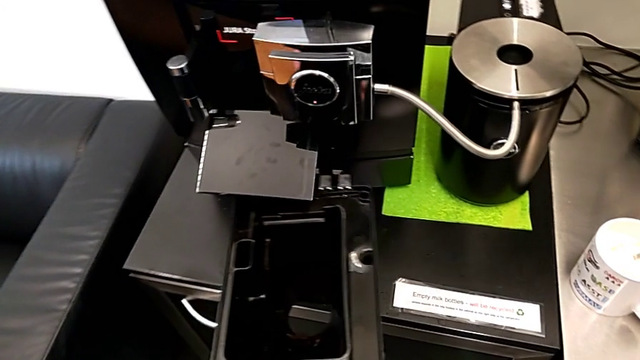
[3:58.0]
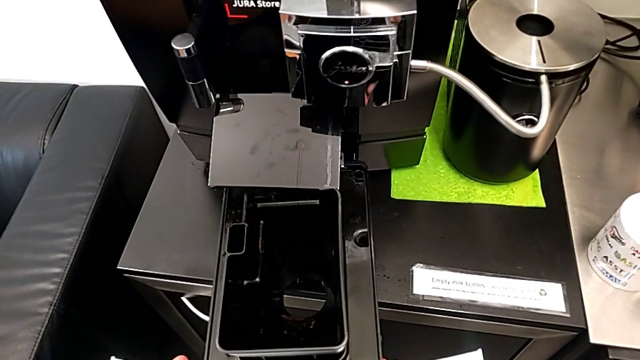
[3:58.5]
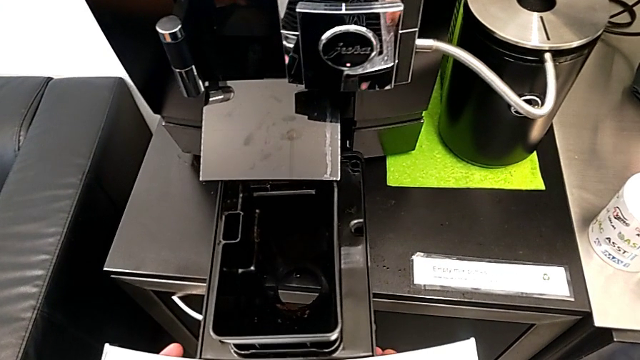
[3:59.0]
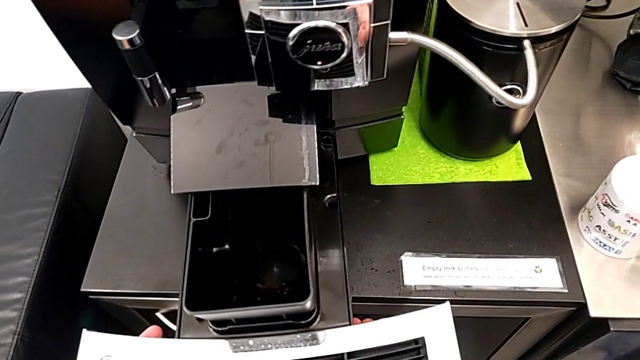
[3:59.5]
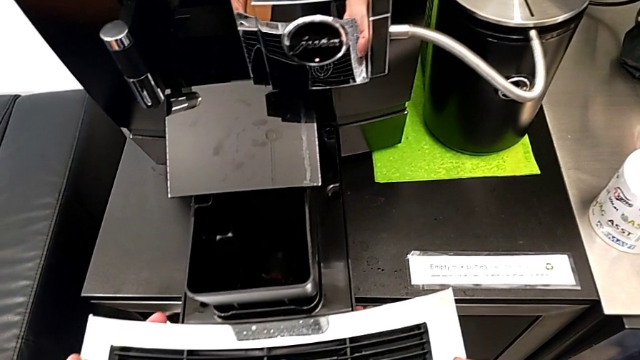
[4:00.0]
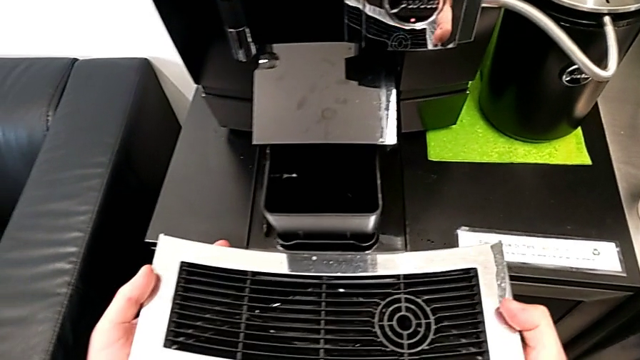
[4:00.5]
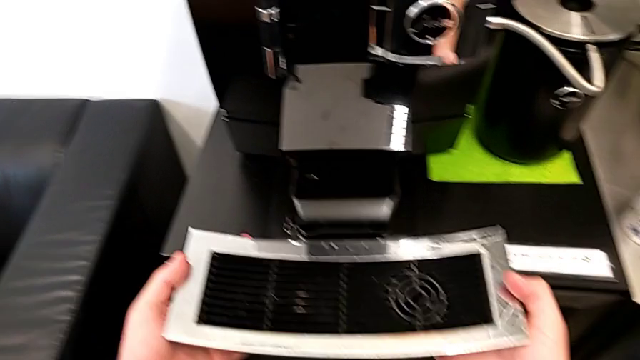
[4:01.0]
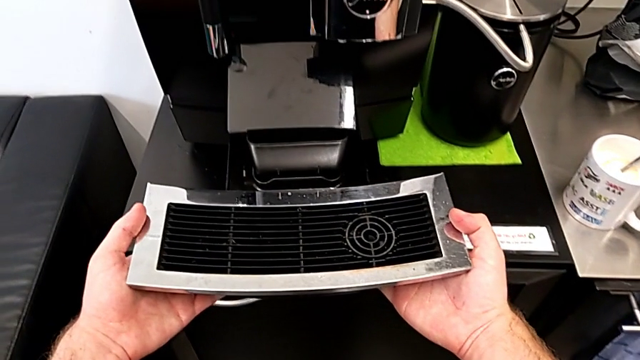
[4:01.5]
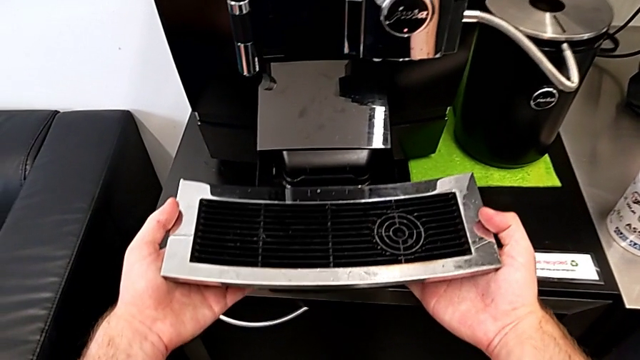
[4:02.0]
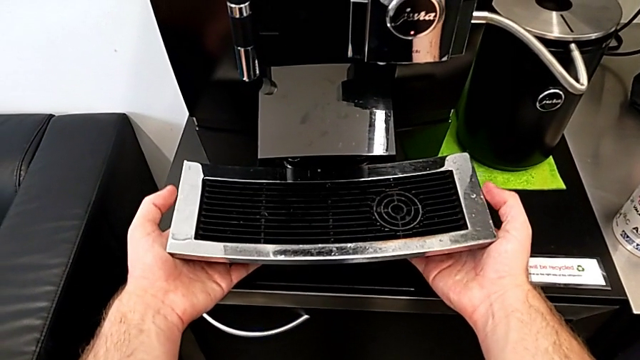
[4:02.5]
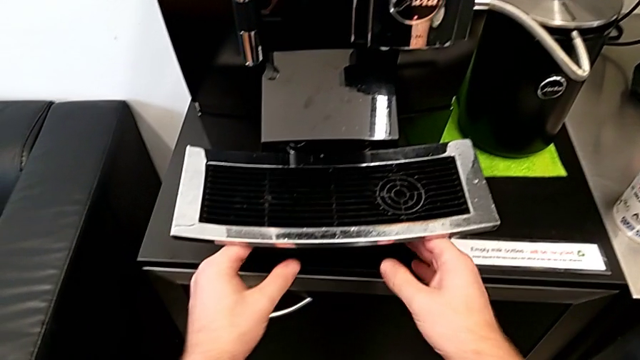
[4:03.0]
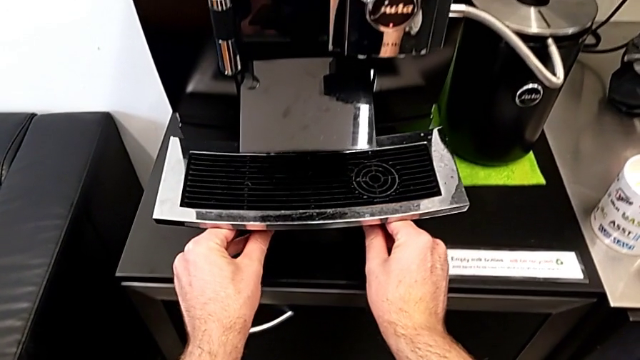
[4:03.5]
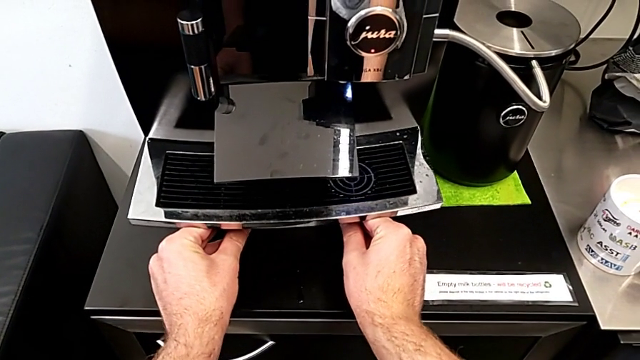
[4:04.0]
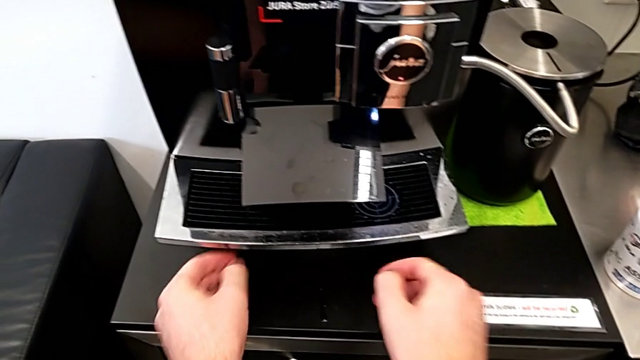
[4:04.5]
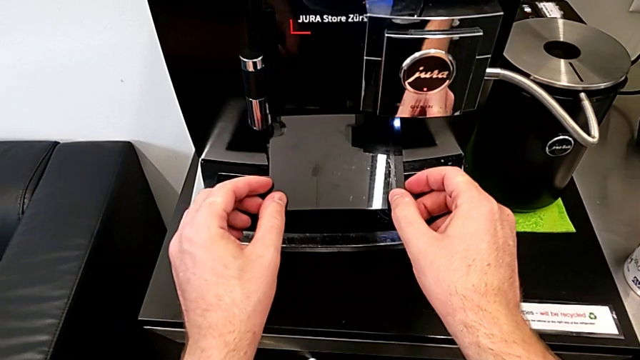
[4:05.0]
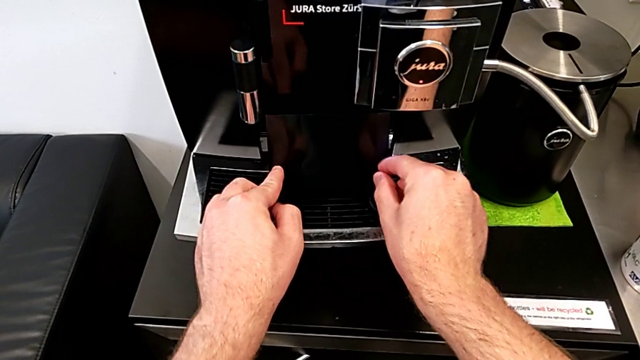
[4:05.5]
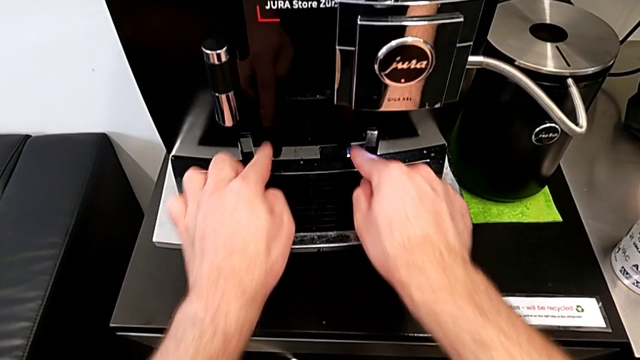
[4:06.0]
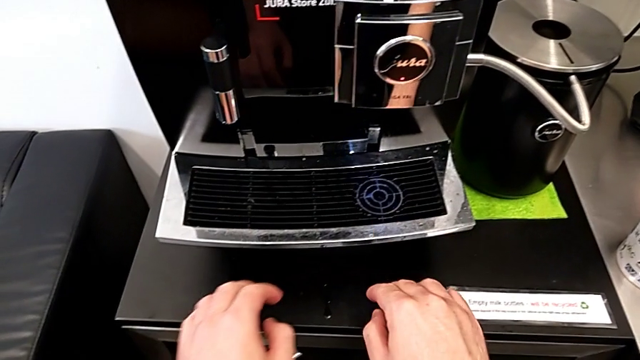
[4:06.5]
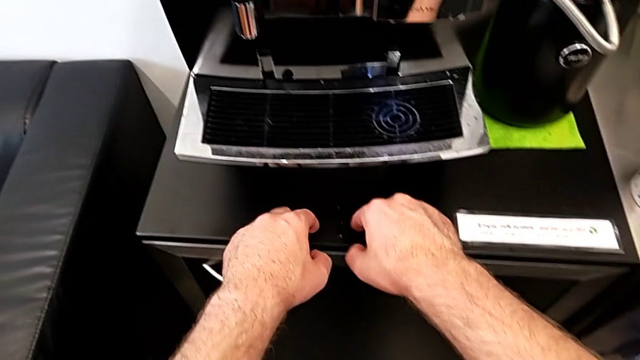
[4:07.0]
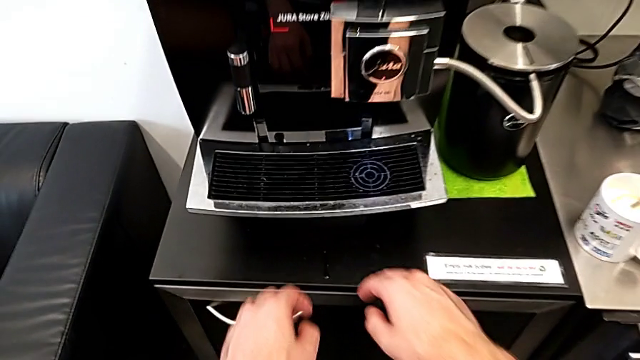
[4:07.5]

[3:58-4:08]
The camera wearer is assembling the drip tray. They insert the drip tray and close the cup lid.
